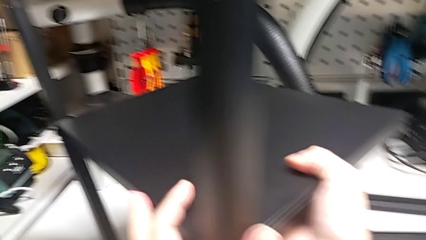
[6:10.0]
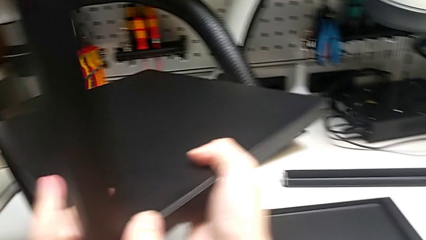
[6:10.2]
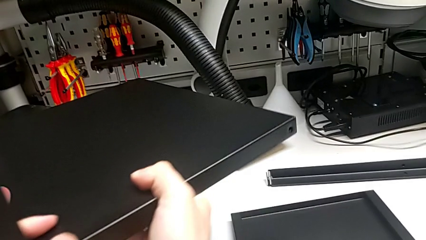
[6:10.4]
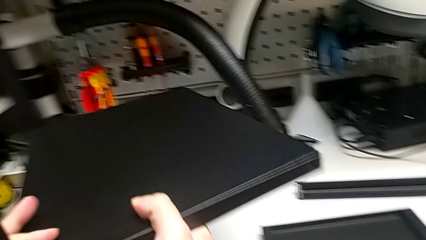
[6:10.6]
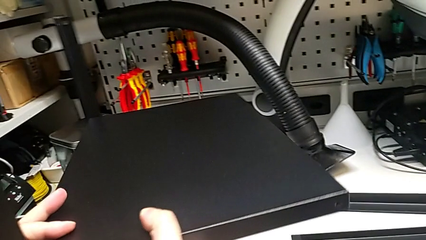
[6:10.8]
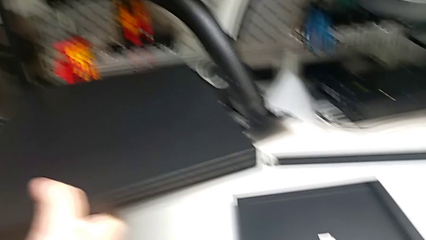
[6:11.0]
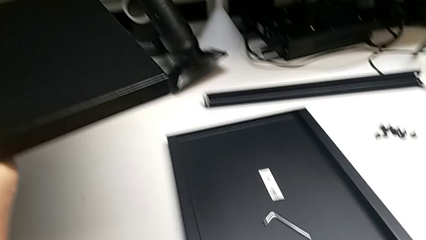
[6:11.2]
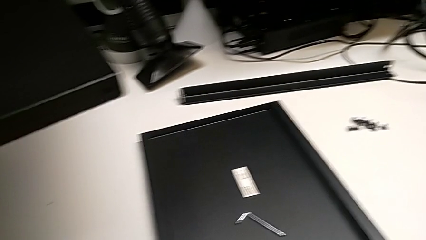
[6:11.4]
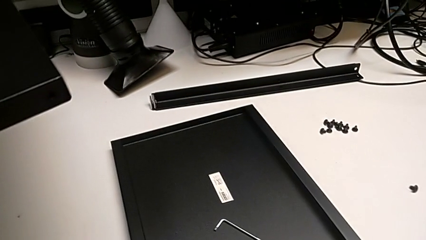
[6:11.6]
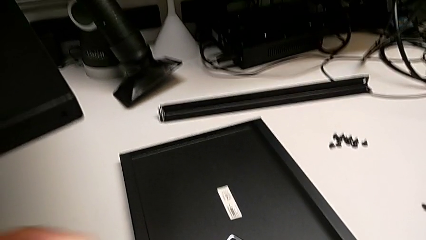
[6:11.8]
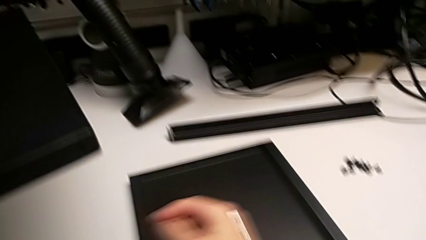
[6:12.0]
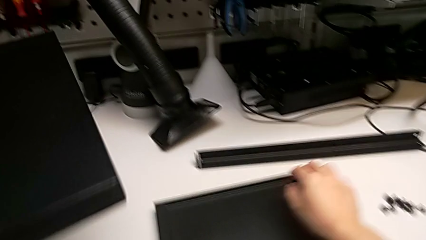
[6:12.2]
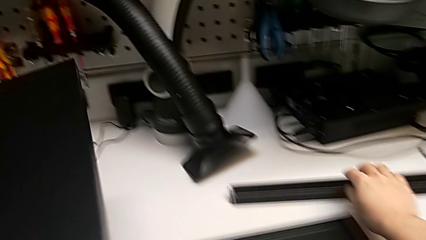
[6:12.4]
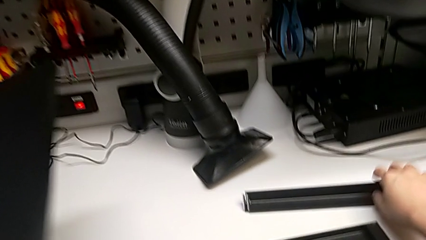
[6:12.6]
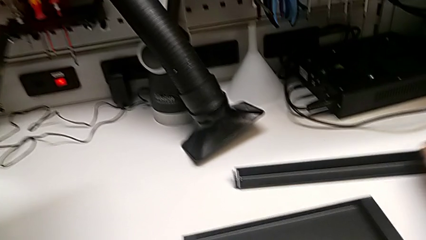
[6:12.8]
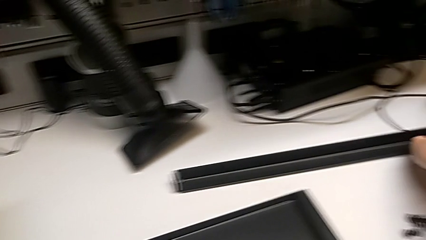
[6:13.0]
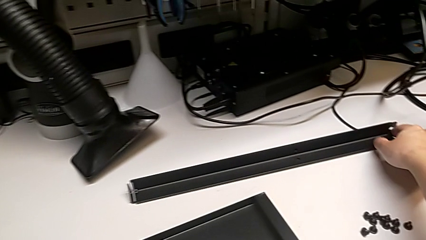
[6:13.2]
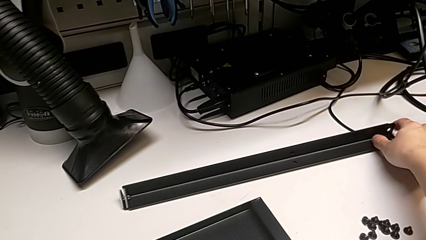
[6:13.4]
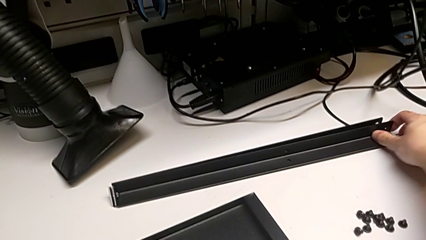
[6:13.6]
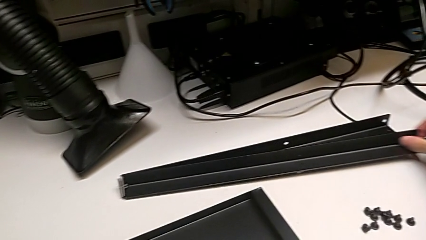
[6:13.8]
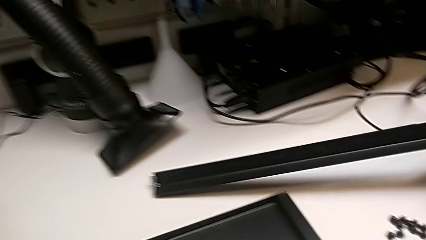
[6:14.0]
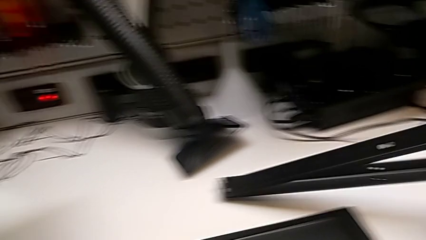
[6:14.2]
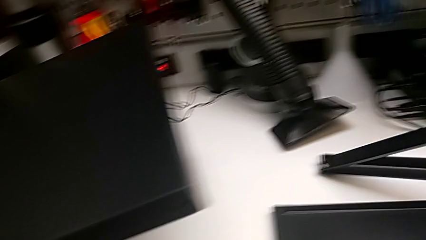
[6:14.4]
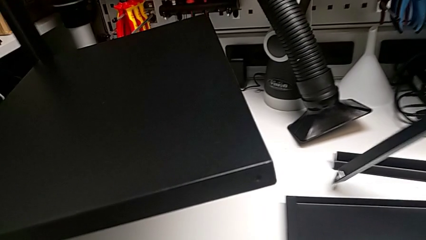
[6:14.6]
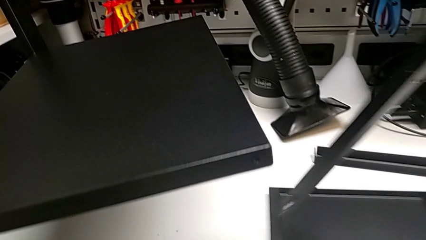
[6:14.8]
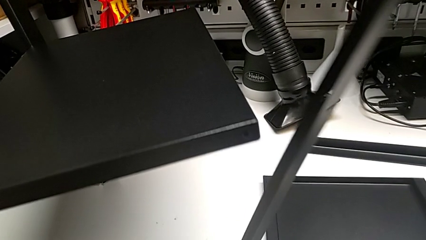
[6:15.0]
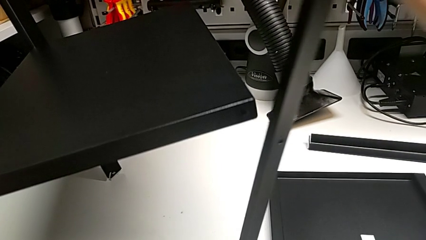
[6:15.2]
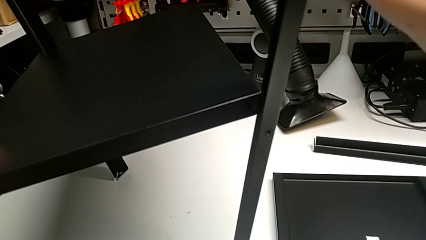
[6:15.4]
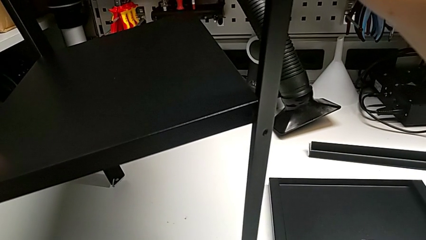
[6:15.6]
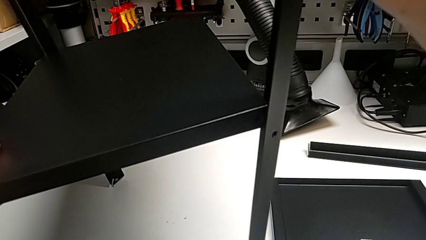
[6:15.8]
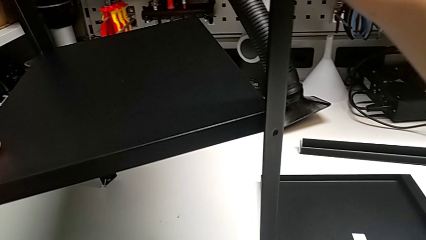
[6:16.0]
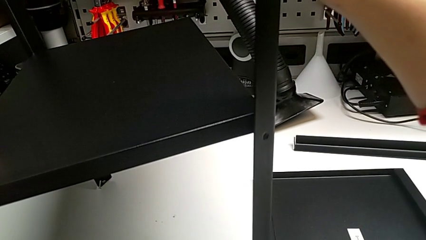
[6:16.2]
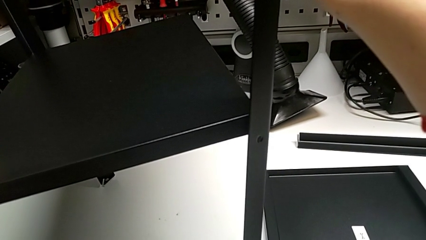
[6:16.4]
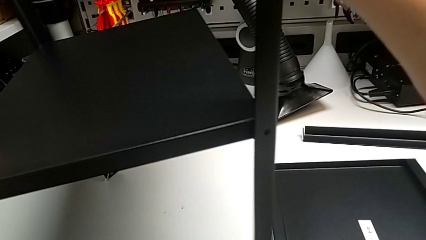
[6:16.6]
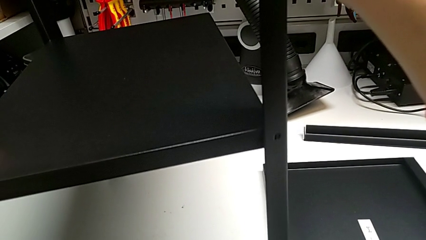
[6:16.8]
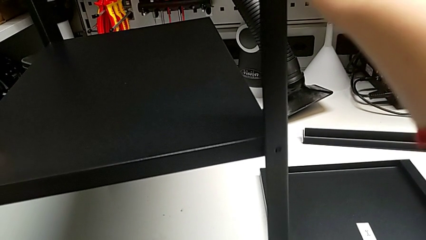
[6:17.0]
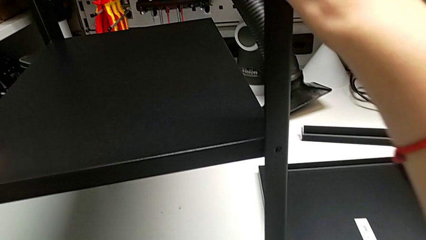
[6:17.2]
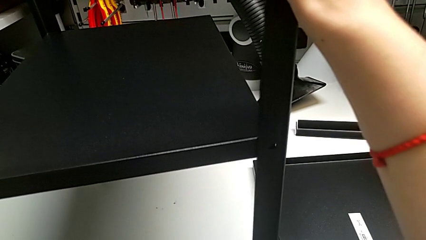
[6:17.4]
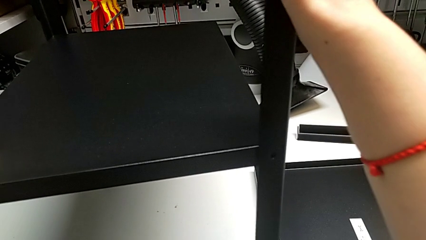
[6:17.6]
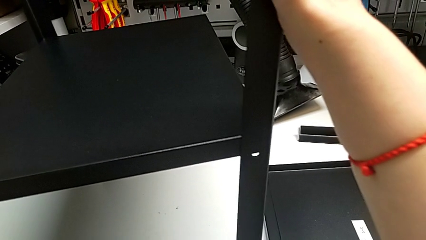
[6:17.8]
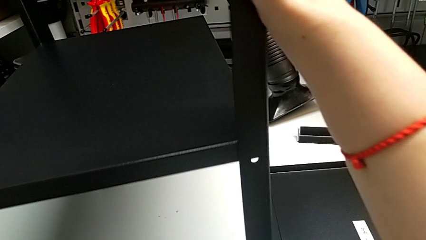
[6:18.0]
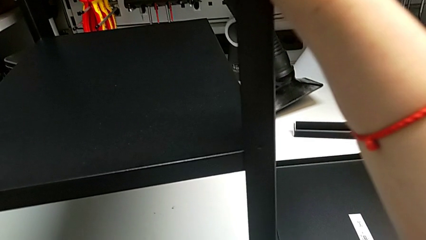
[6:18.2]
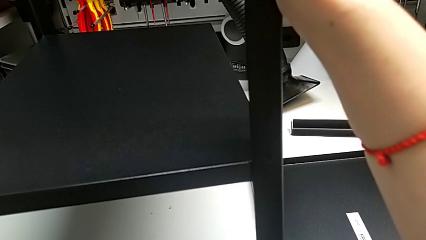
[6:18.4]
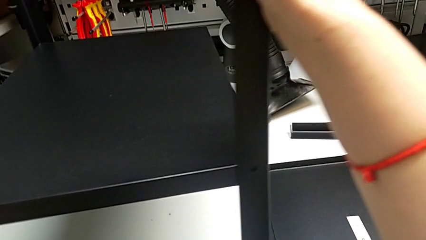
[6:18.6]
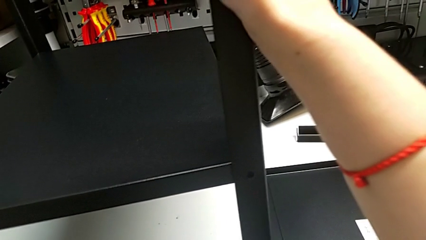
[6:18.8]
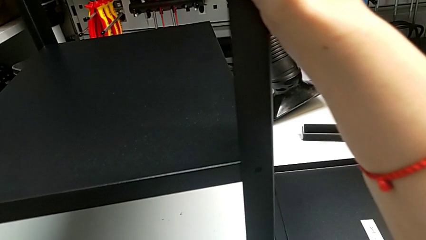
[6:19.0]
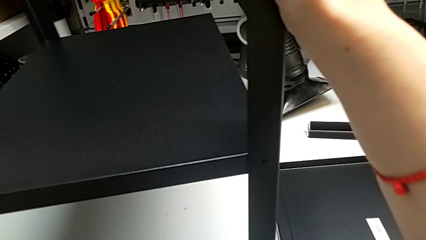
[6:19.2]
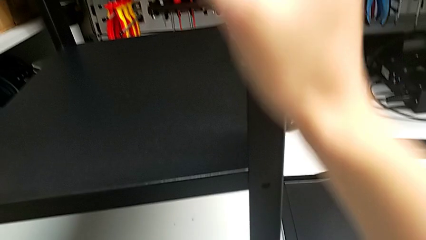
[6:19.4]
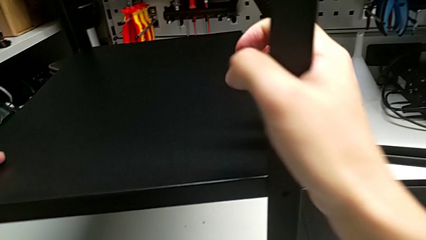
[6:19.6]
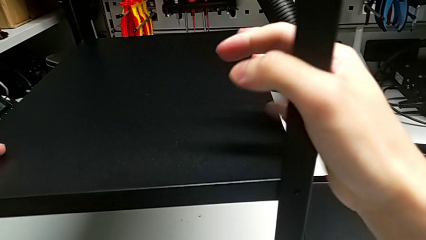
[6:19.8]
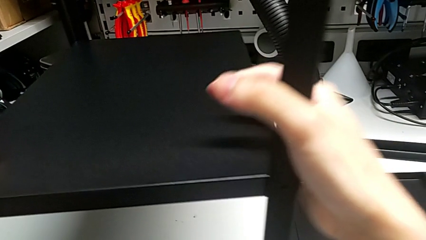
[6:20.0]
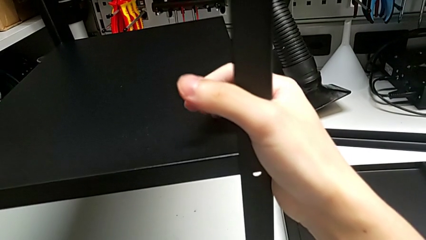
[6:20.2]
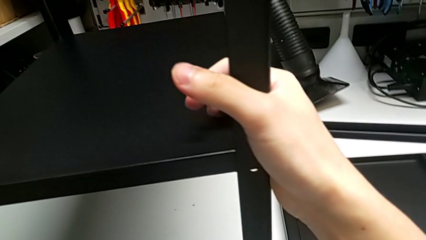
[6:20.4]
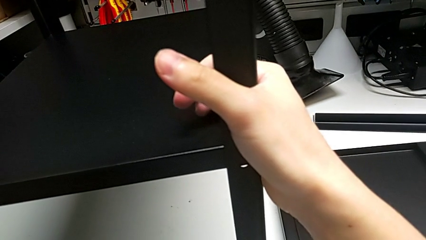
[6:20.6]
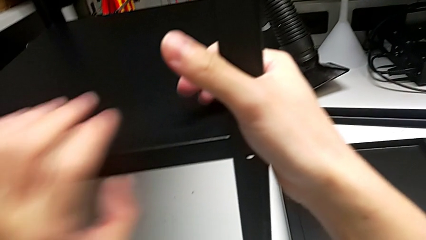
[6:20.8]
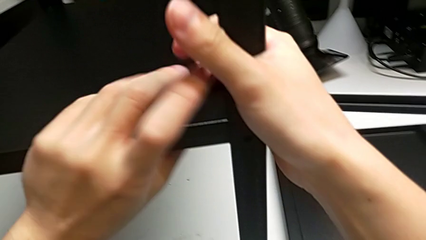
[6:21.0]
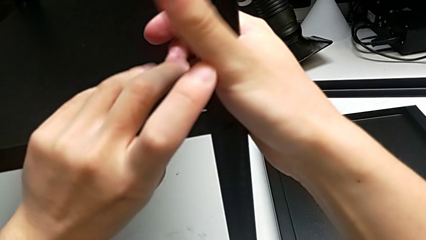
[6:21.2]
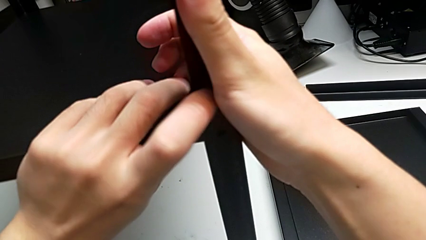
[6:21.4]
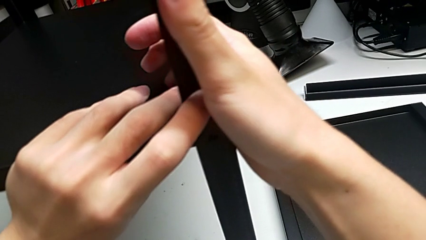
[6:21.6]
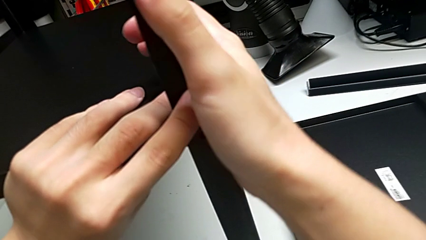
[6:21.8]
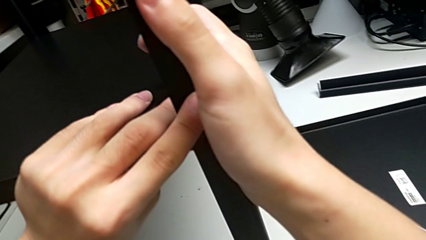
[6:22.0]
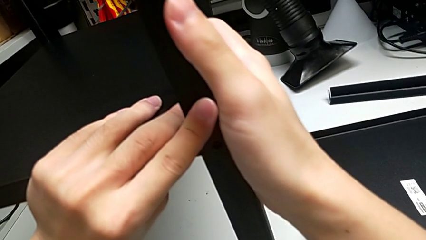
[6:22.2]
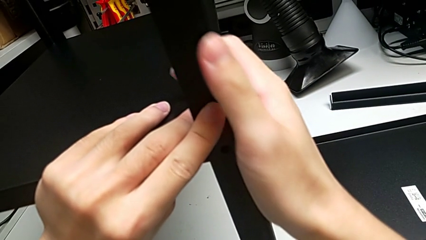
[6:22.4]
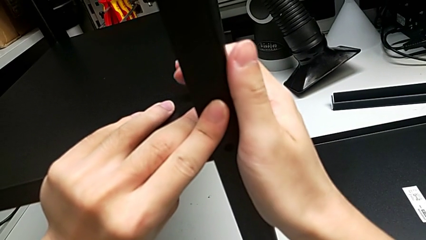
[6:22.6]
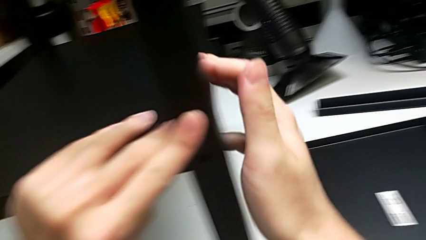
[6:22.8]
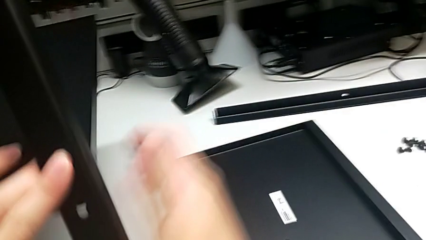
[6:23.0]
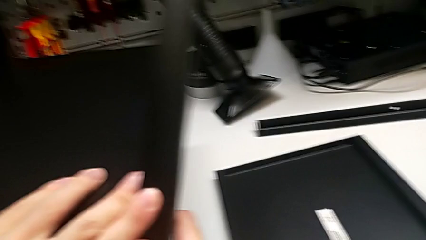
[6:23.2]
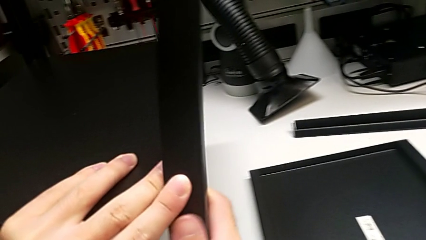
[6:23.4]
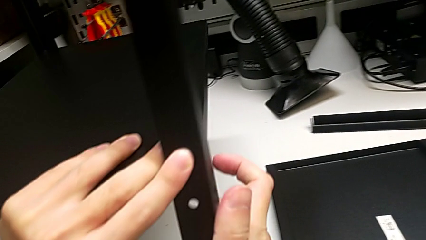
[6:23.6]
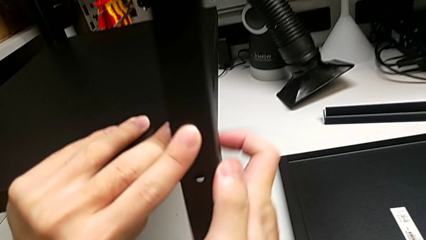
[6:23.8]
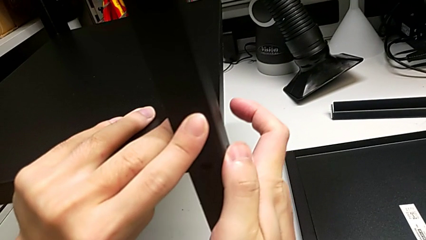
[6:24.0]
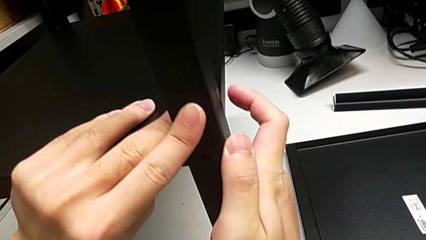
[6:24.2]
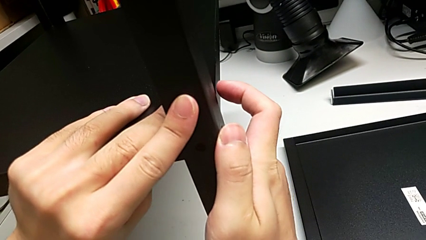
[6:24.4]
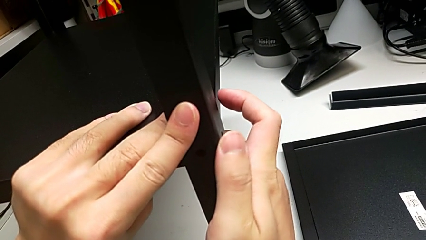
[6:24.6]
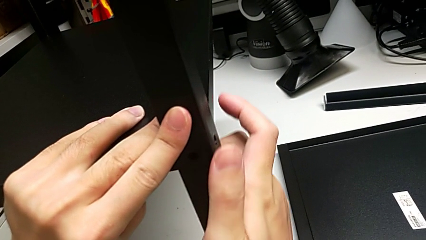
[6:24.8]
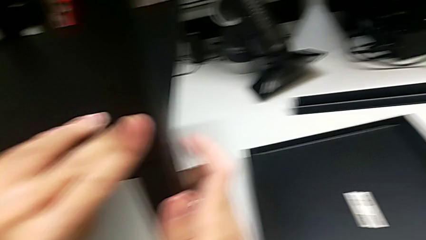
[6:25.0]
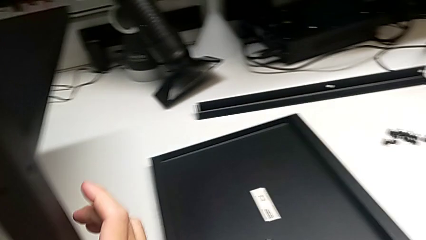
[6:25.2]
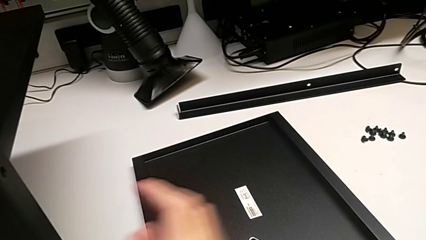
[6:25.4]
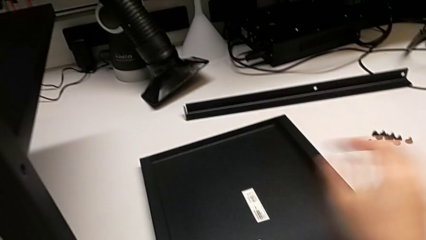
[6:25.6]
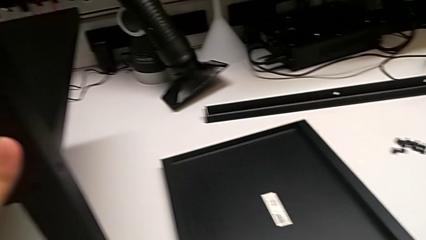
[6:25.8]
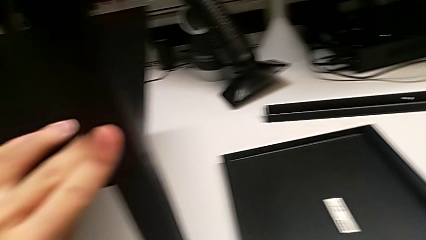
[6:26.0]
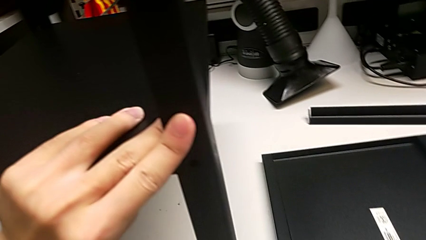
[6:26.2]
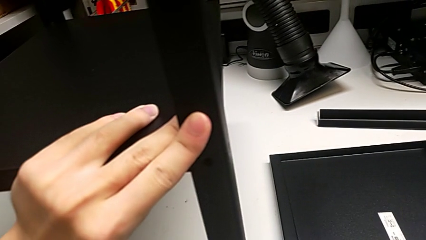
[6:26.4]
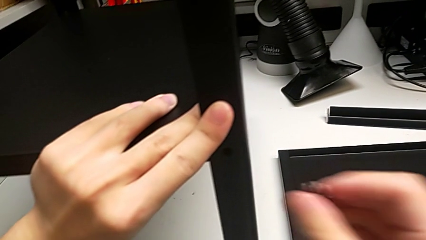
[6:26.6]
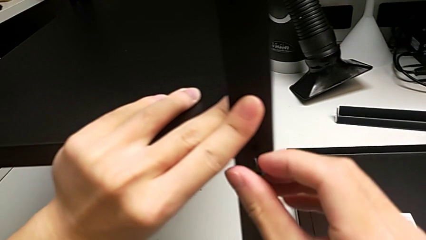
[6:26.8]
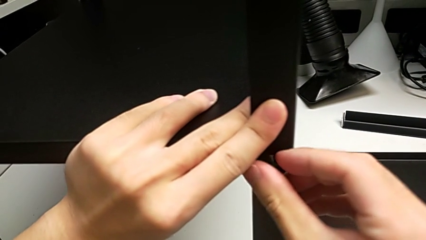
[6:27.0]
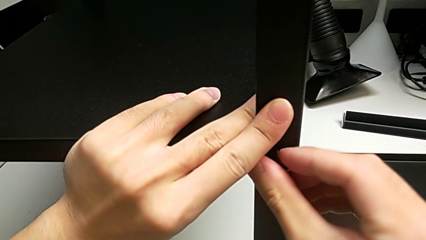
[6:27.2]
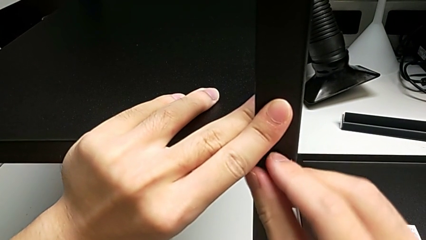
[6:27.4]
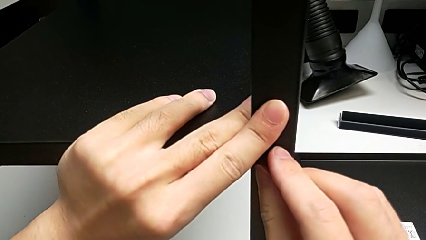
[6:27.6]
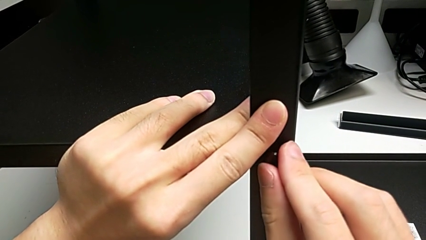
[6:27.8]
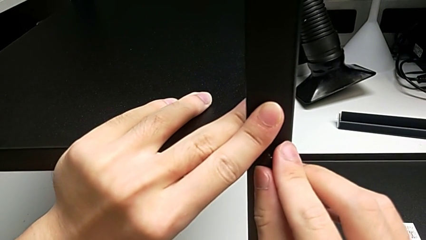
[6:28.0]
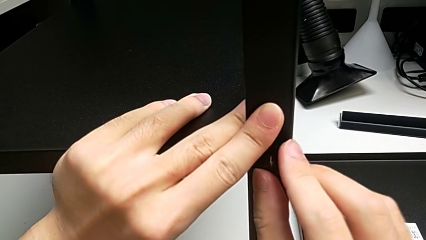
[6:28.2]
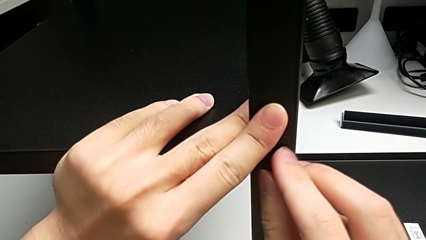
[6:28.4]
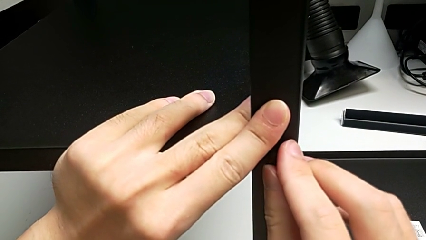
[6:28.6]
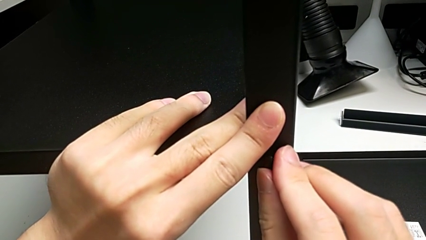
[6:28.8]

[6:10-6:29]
The camera wearer is screwing the third leg into place. They grab the third leg, align it and insert the first hex socket head.
